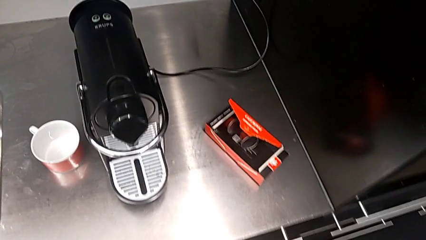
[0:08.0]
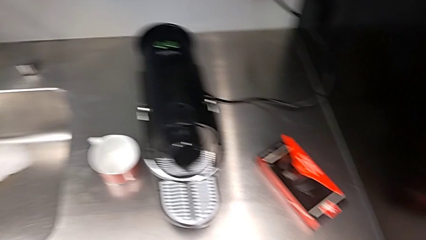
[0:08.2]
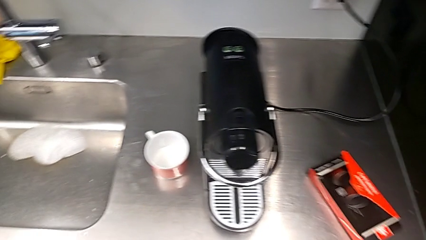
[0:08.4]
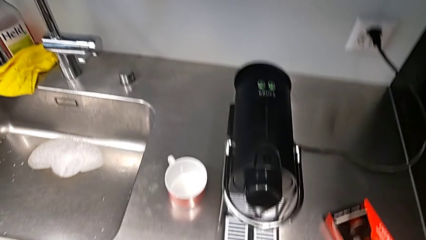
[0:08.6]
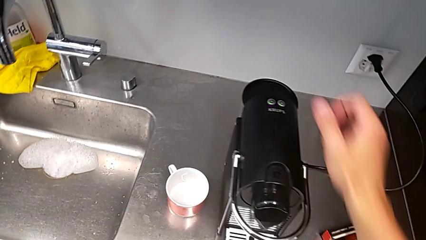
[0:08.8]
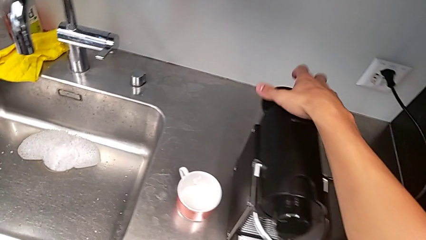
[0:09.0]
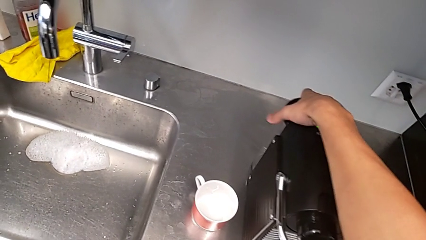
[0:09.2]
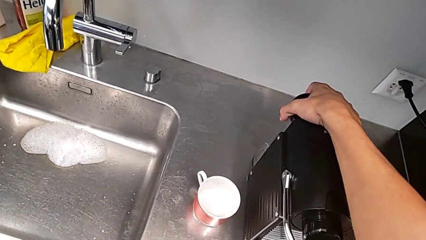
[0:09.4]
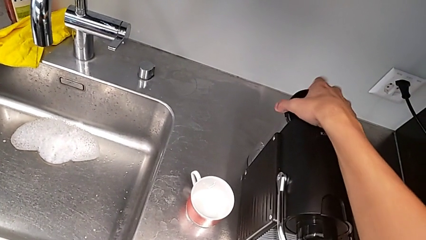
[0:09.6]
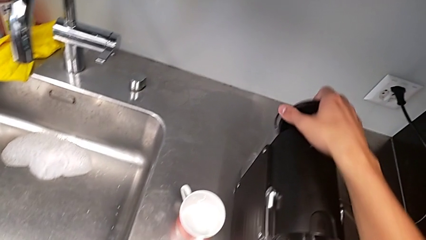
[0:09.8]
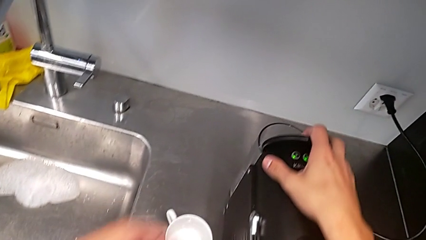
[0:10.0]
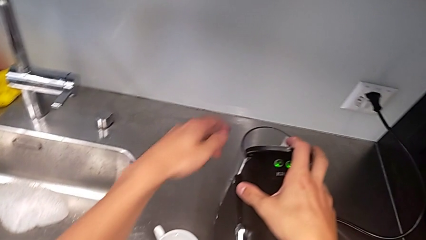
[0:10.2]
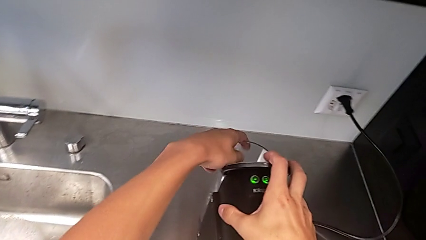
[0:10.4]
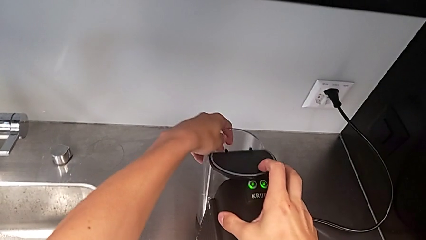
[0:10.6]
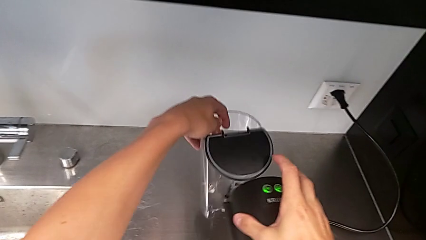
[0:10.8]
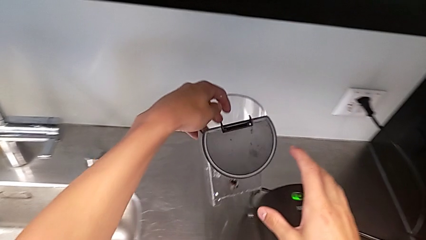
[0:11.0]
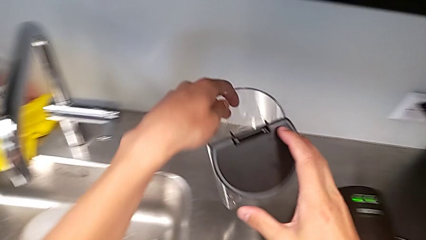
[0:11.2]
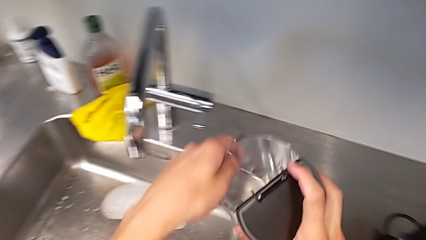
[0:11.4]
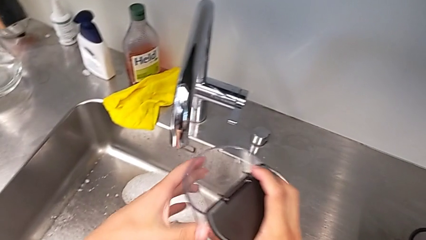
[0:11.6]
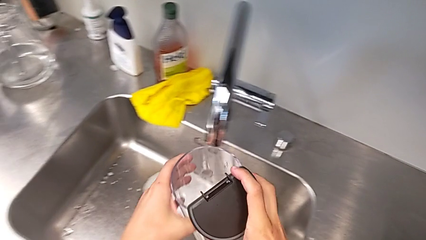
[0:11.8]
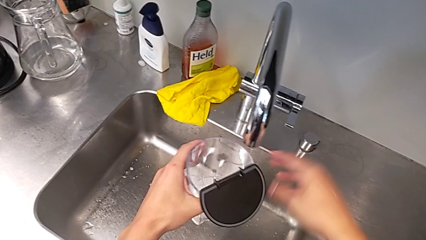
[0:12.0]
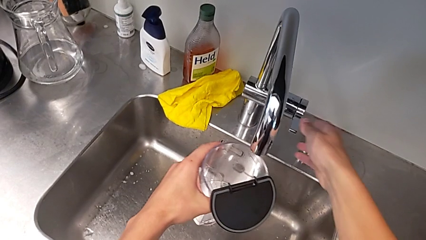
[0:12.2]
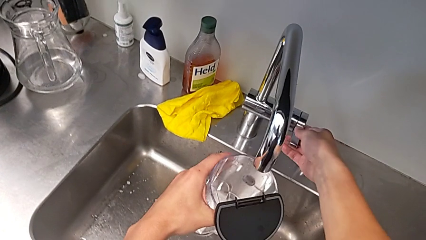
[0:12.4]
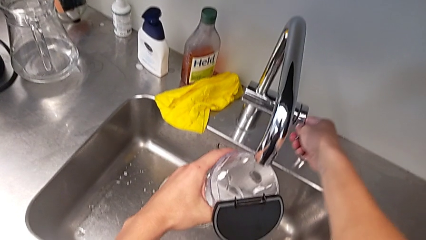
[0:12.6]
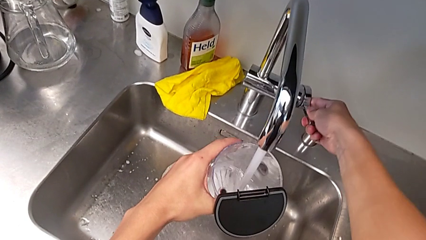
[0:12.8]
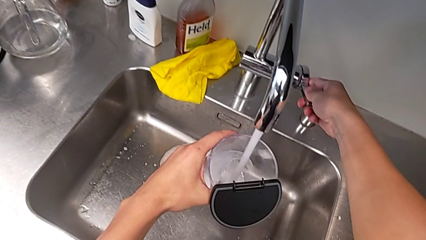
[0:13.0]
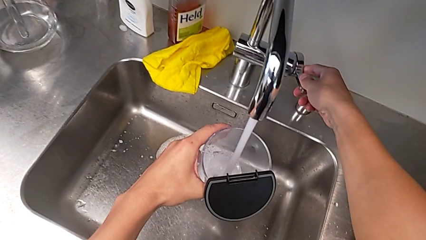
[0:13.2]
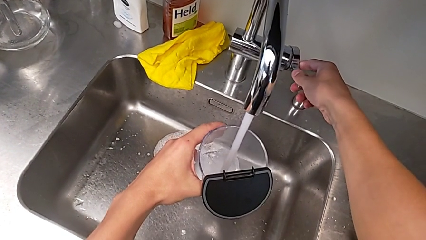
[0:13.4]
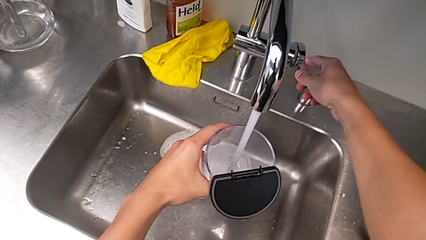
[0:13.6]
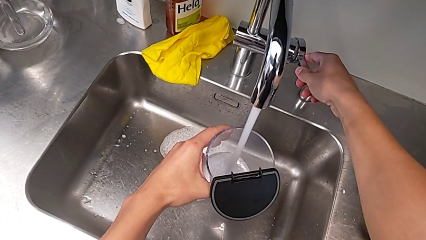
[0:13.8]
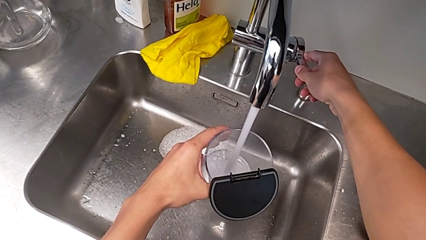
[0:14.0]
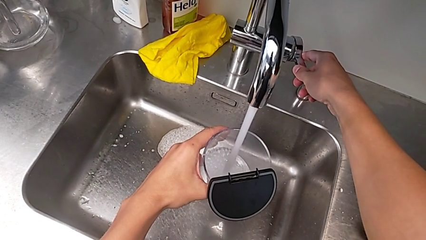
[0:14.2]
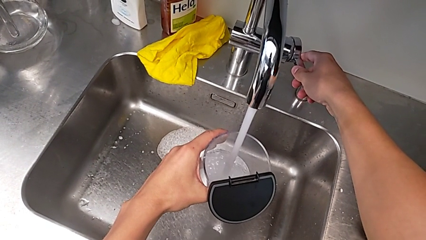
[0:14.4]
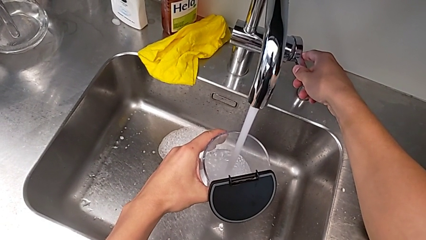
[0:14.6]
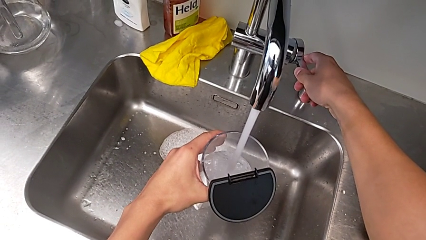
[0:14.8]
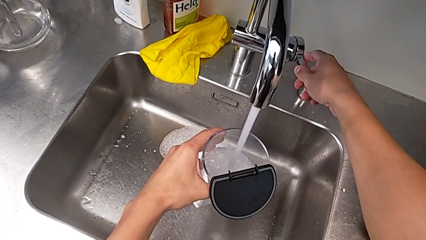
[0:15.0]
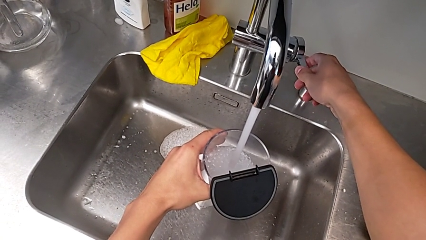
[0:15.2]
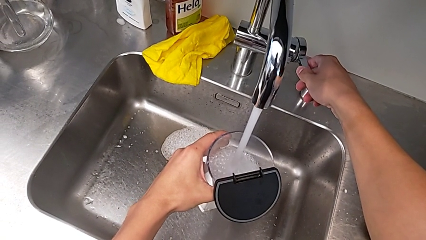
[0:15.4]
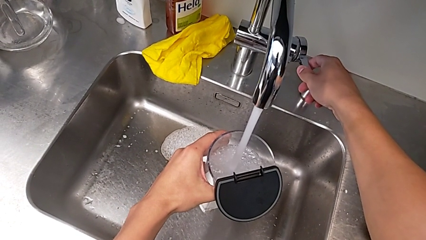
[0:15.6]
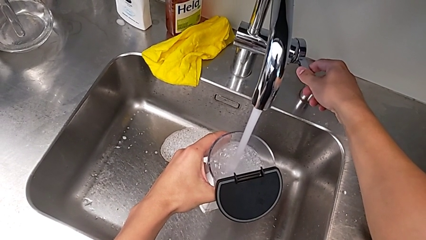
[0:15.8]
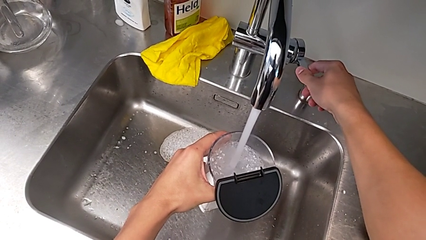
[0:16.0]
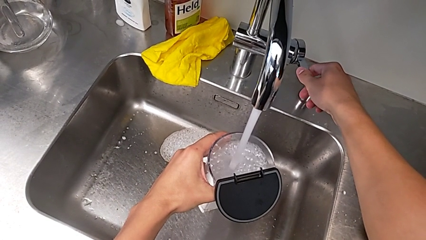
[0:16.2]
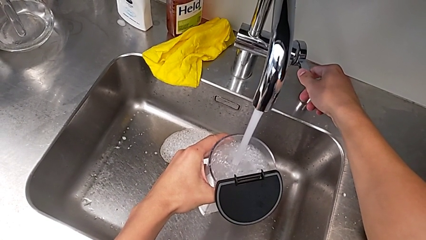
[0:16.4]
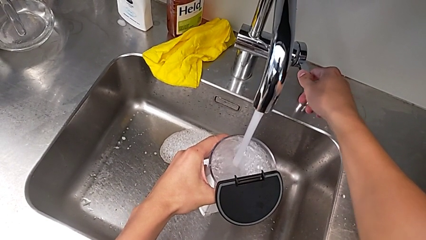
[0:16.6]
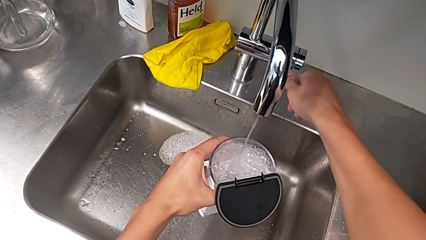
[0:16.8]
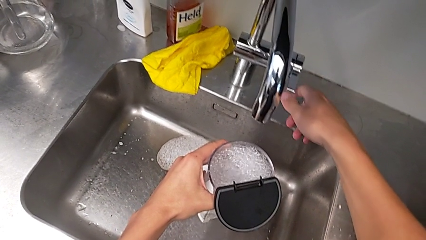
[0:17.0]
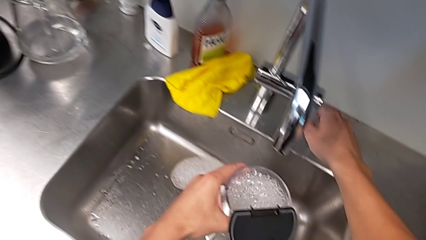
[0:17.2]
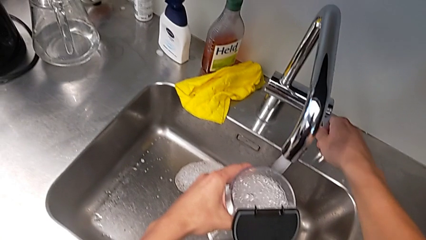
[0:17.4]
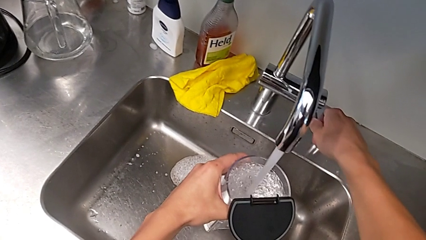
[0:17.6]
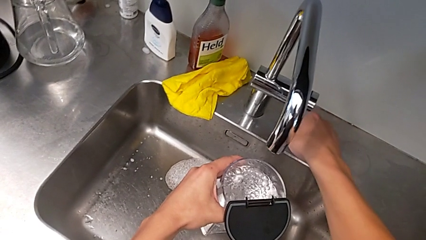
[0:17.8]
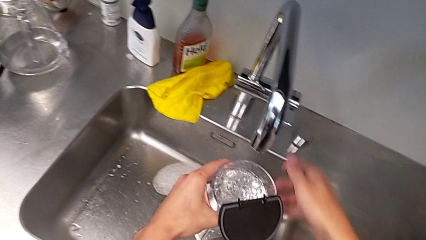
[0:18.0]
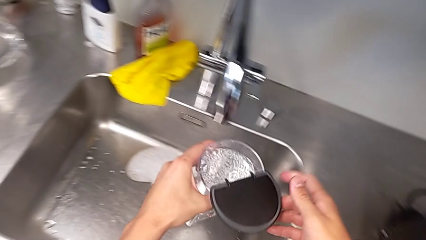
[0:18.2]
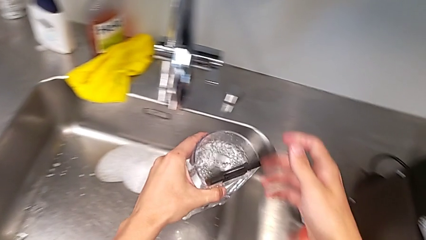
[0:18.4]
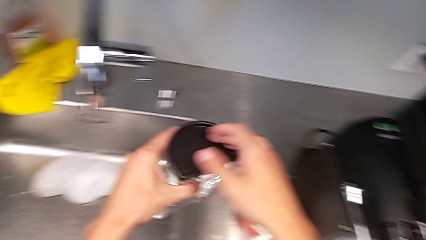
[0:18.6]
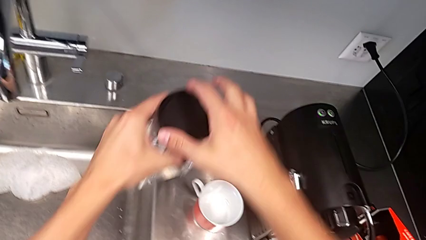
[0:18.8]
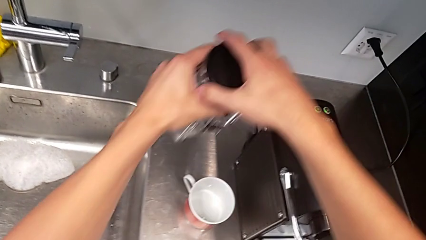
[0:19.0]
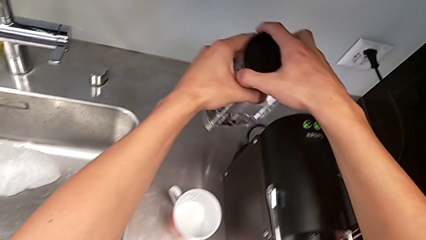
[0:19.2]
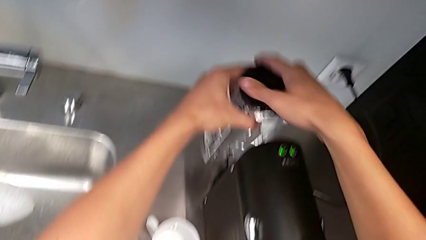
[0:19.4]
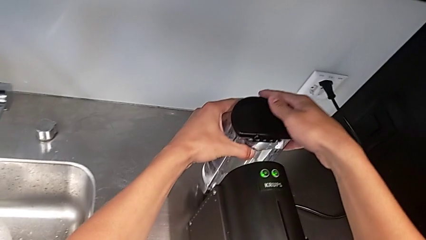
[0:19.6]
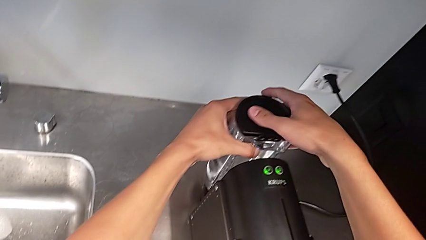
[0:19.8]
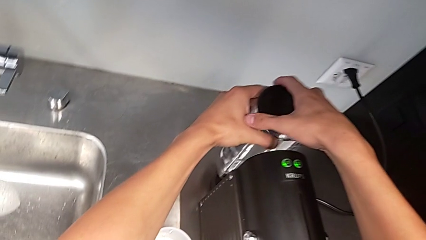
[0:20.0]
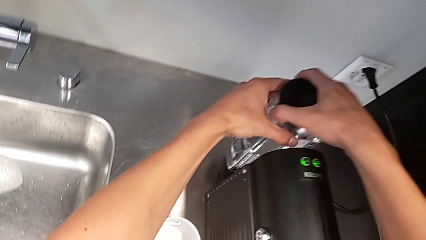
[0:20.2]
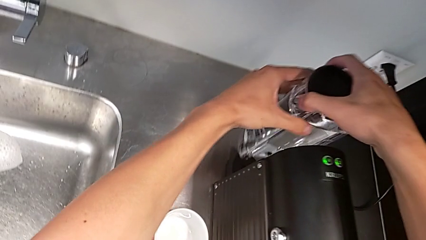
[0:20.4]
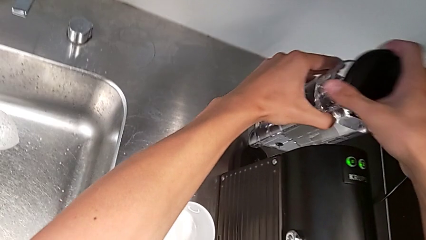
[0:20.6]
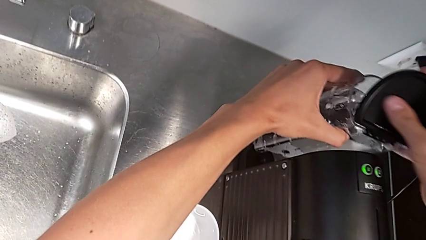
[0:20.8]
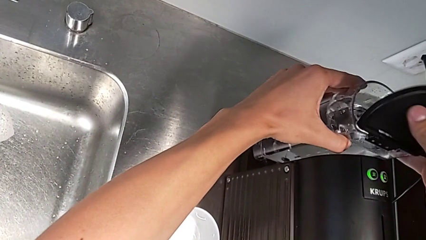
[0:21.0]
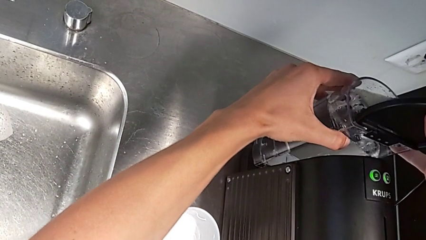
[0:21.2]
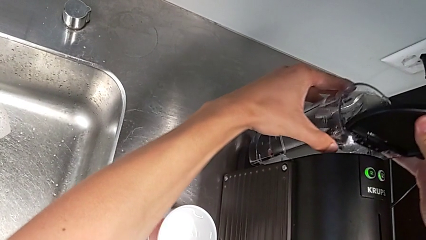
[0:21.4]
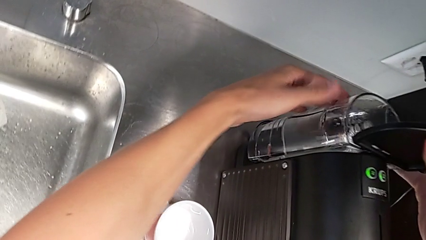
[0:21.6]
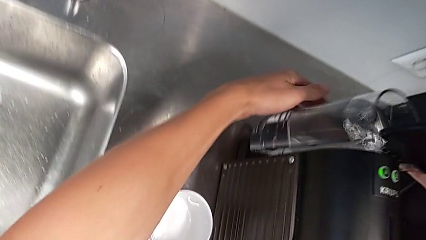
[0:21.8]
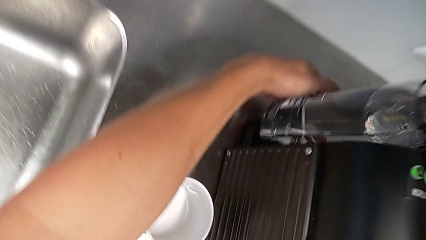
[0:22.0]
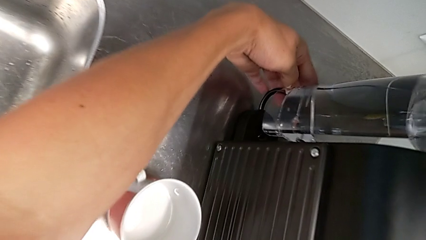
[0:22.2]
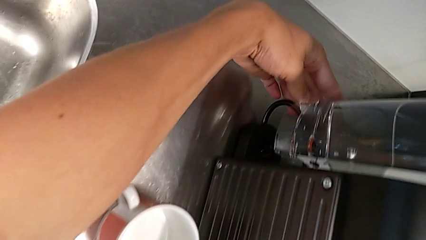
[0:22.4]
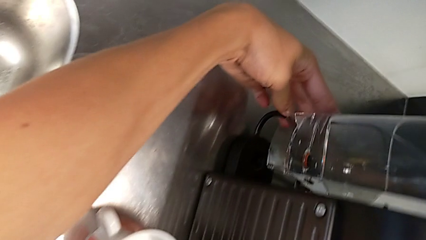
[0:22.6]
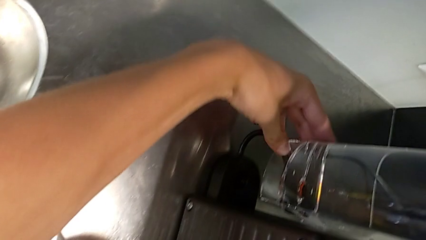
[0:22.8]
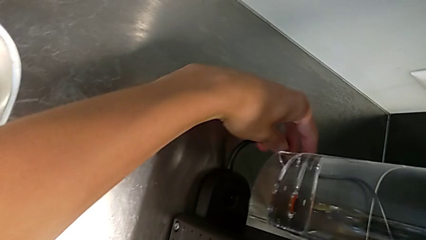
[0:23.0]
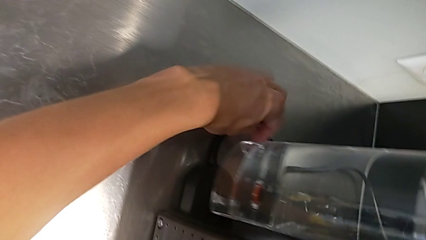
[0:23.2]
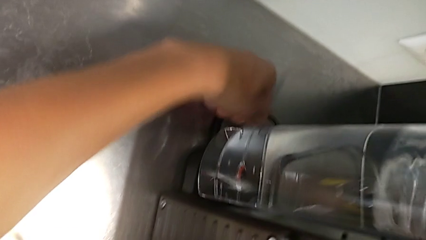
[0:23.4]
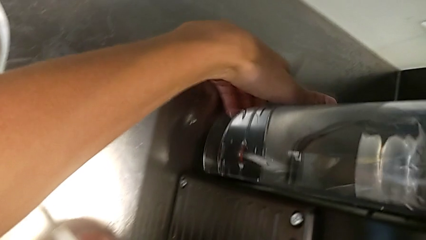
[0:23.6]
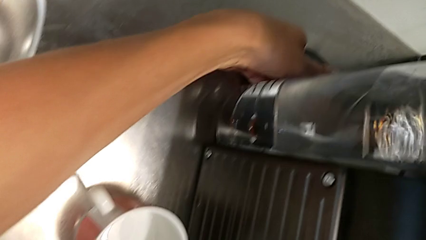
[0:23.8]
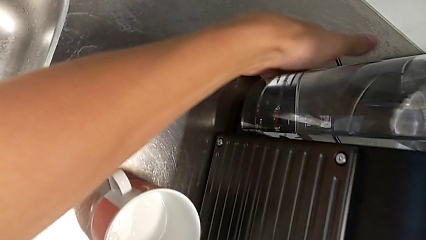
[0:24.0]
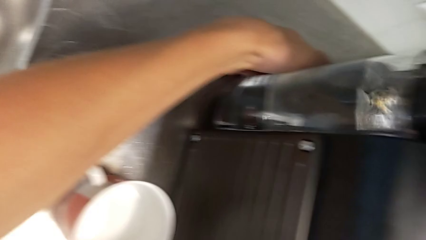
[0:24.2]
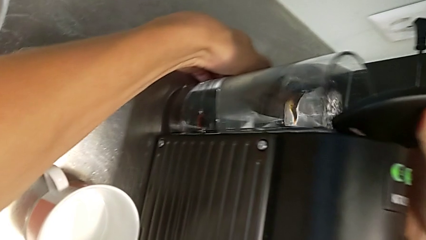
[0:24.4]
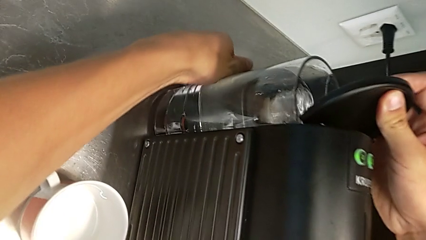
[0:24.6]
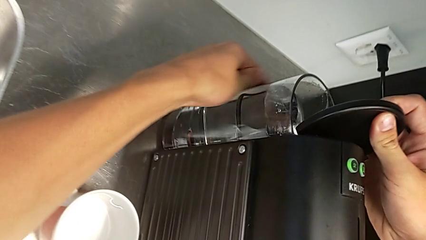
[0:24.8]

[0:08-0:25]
The camera wearer is pouring water into the container. They open the lid, grab the water container, open the faucet, load the clear water container, close the lid and place the water container.
